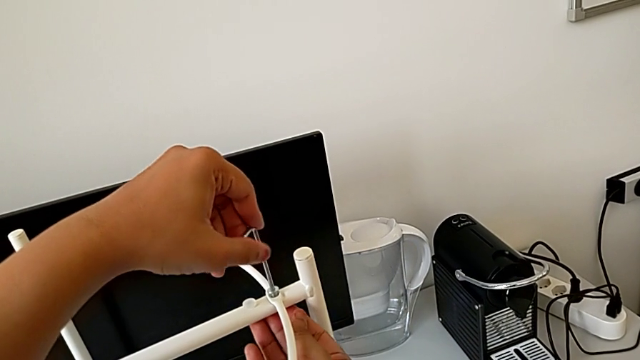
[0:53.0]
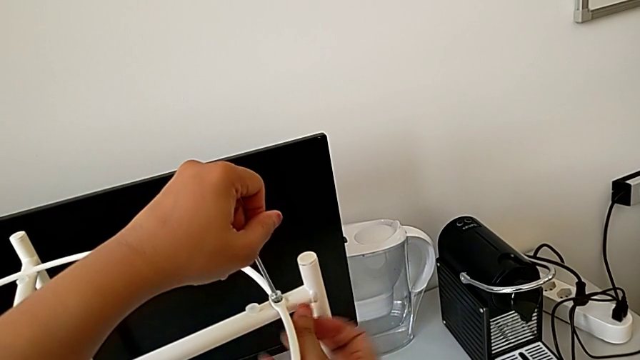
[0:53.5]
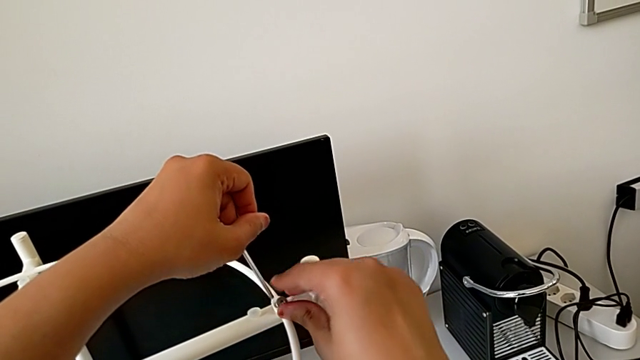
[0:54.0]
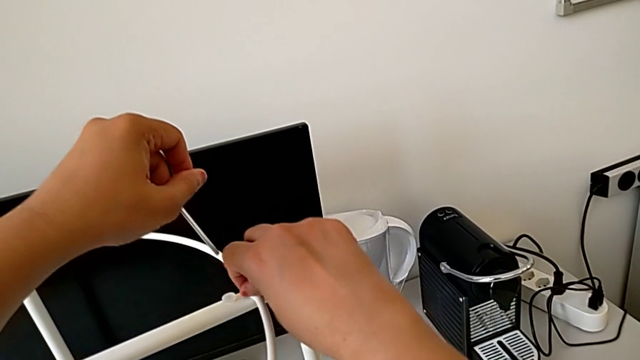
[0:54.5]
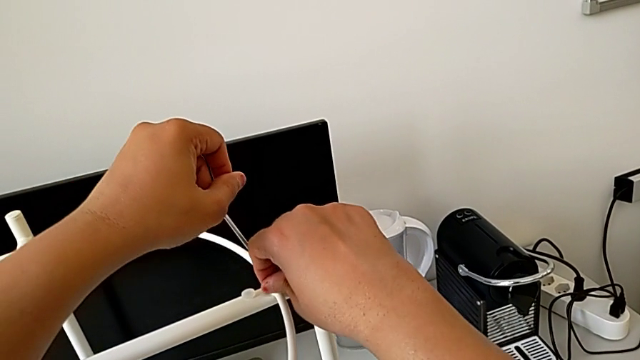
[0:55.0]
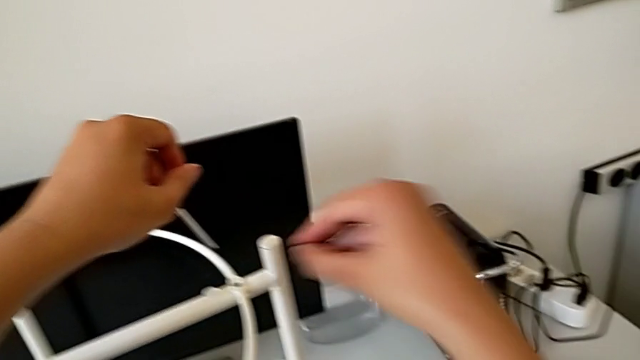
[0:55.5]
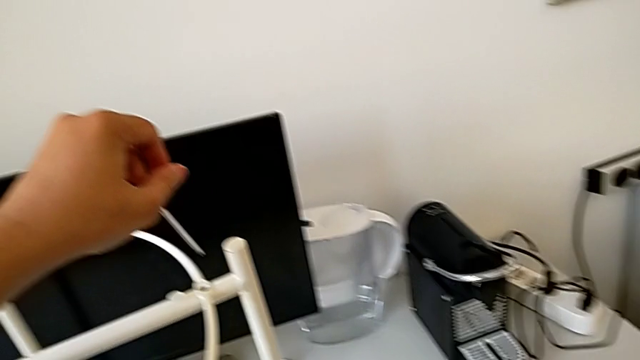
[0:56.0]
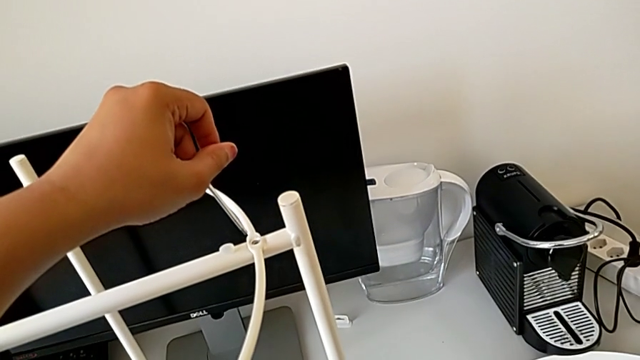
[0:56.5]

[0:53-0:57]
The camera wearer is starting to disassemble the table using an allen screw. They withdraw the Allen wrench, disassemble the hex socket head and place it.

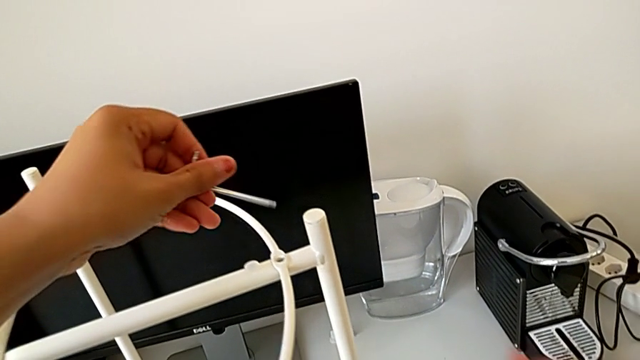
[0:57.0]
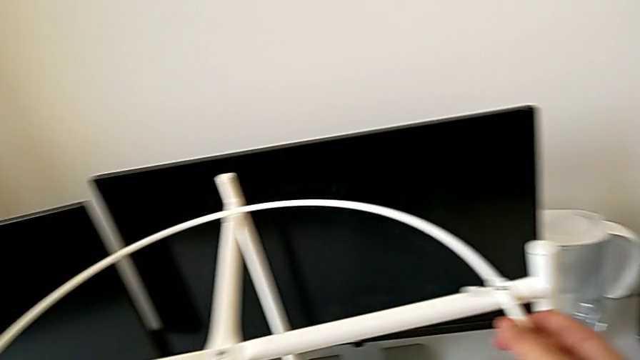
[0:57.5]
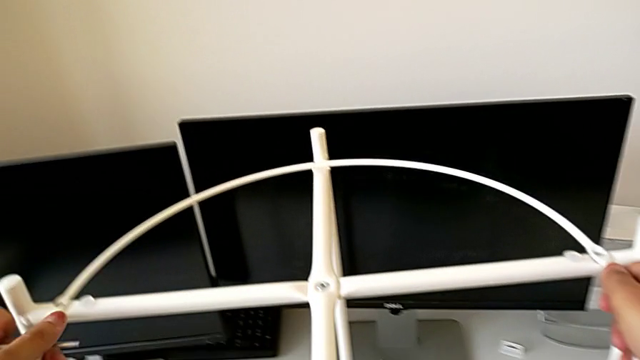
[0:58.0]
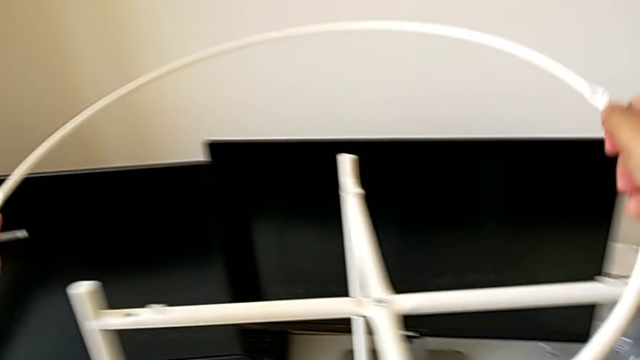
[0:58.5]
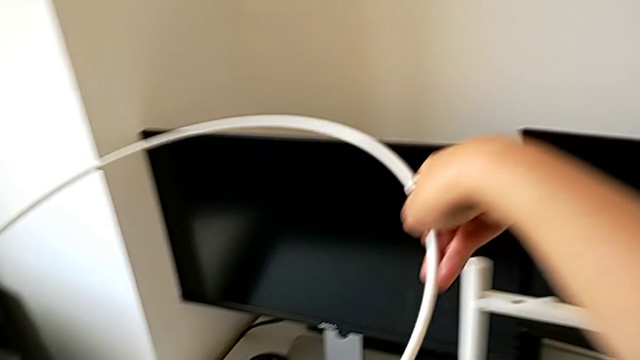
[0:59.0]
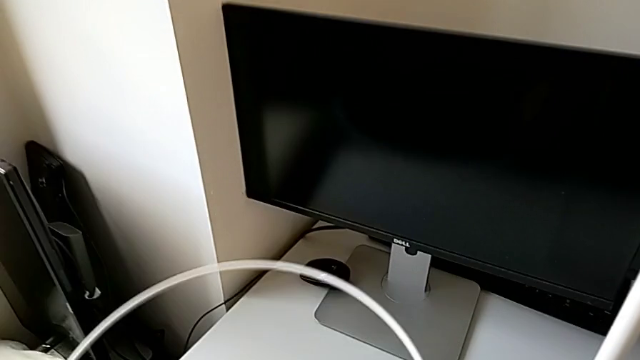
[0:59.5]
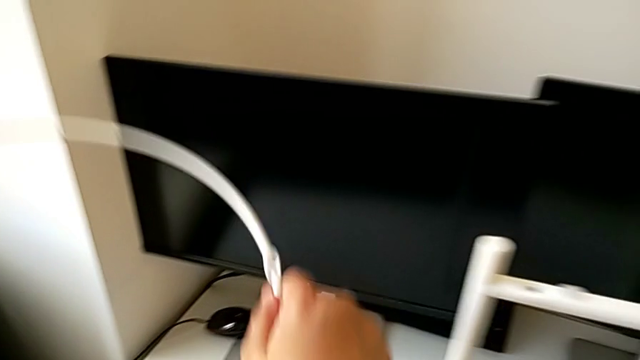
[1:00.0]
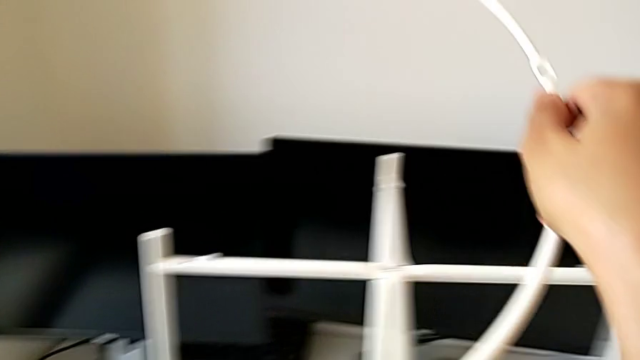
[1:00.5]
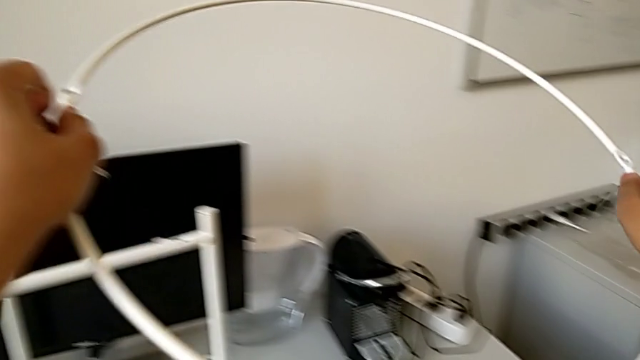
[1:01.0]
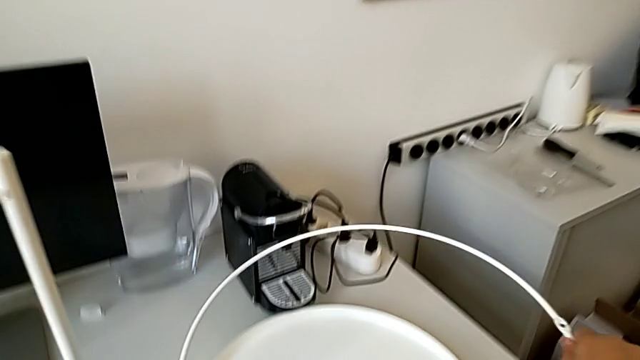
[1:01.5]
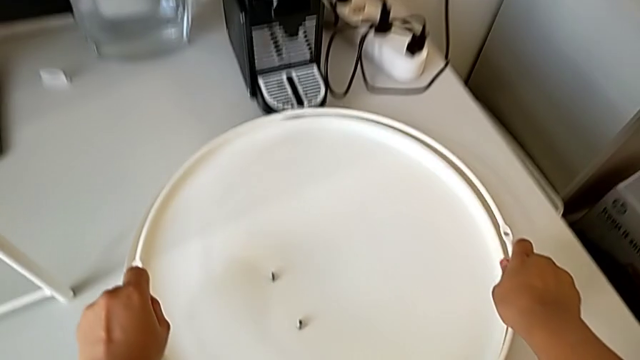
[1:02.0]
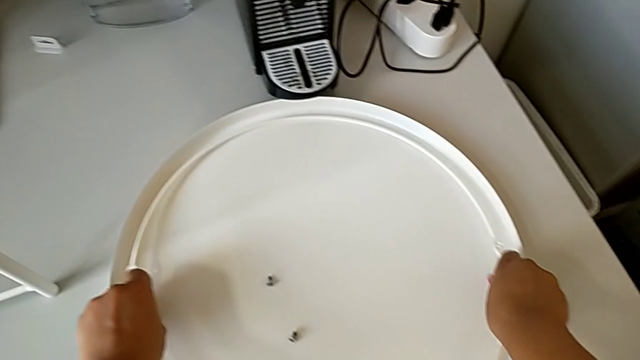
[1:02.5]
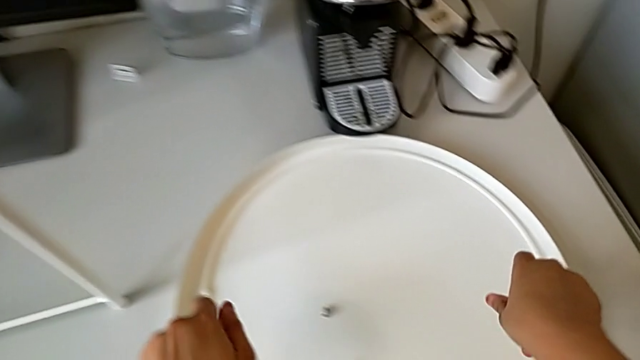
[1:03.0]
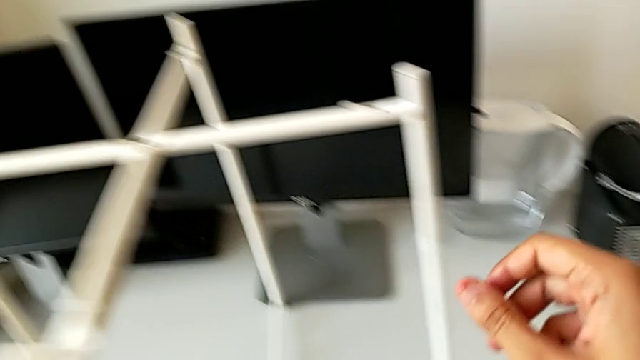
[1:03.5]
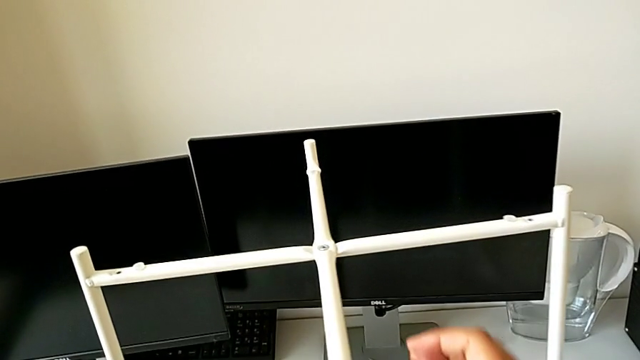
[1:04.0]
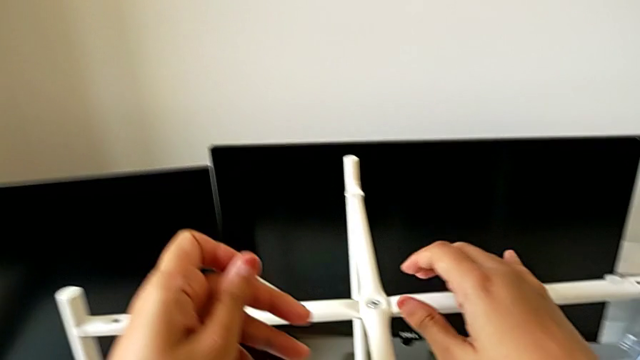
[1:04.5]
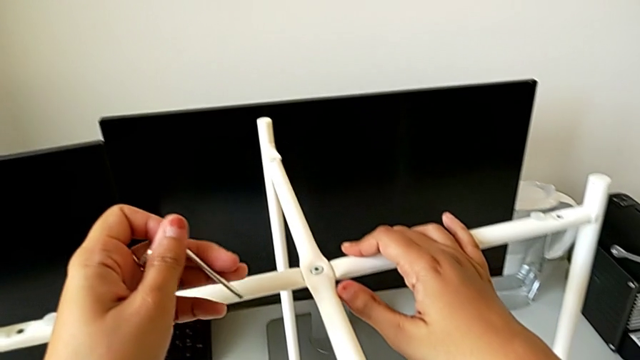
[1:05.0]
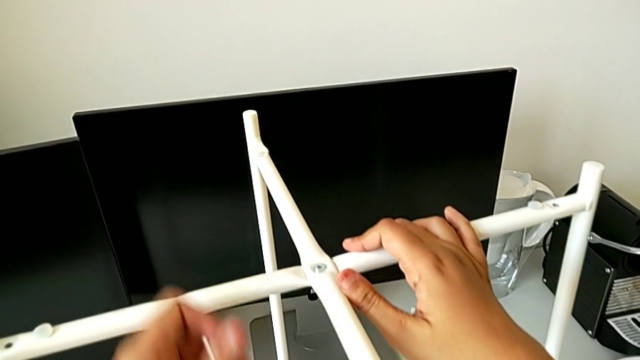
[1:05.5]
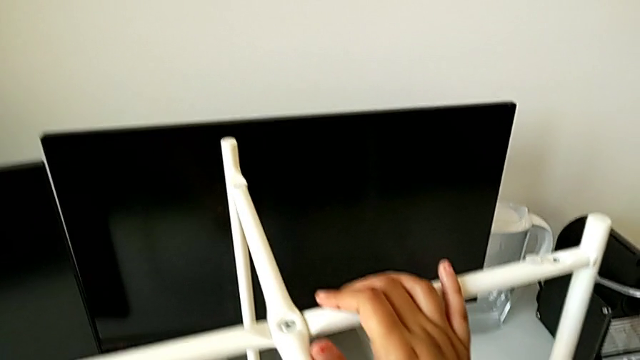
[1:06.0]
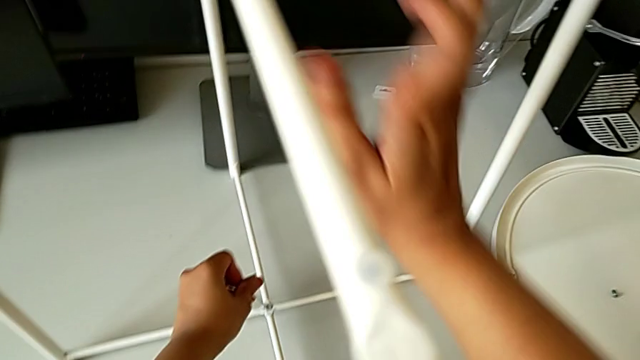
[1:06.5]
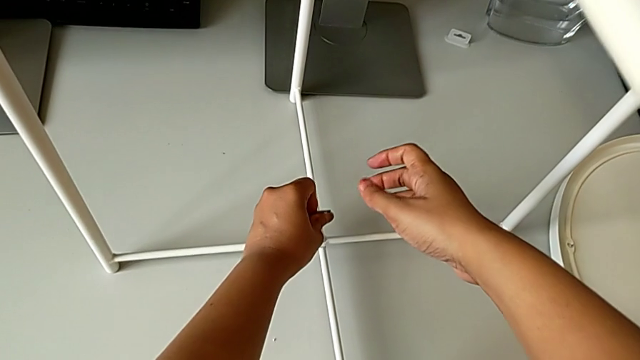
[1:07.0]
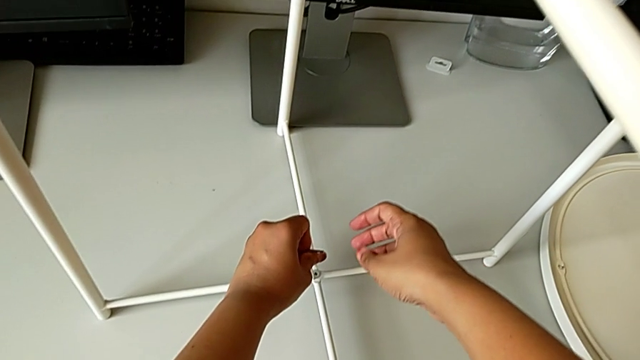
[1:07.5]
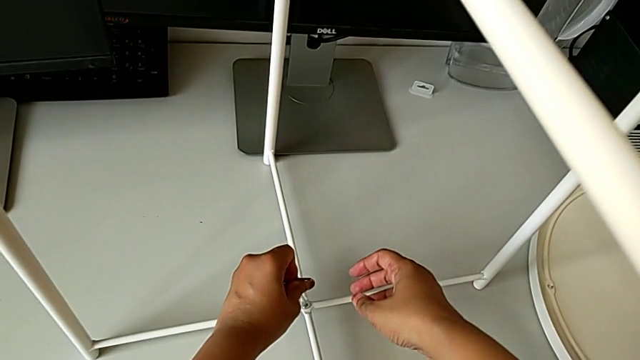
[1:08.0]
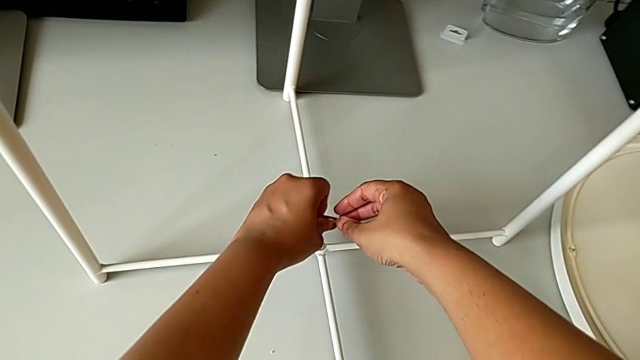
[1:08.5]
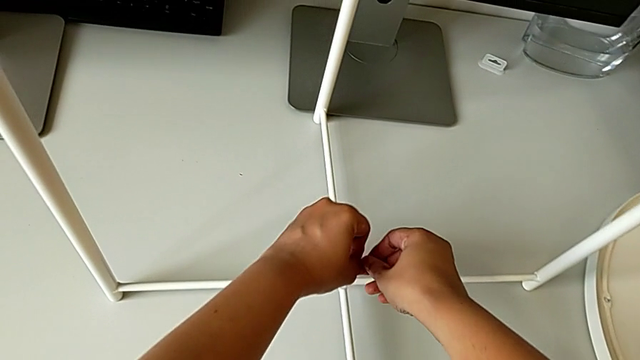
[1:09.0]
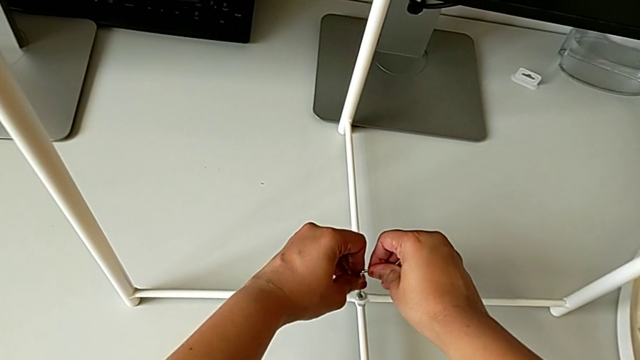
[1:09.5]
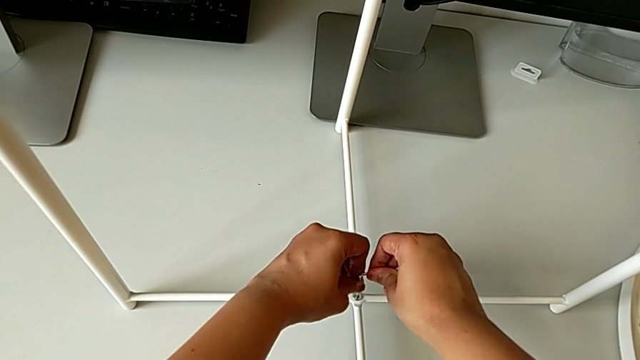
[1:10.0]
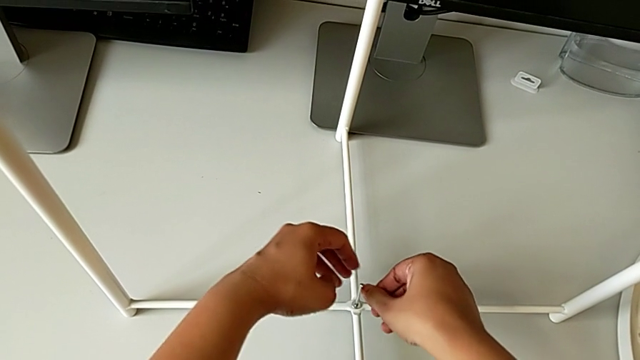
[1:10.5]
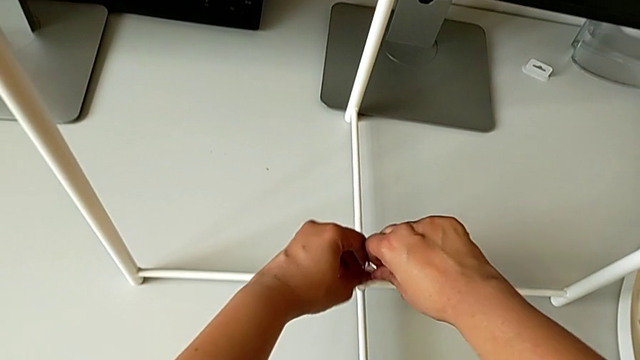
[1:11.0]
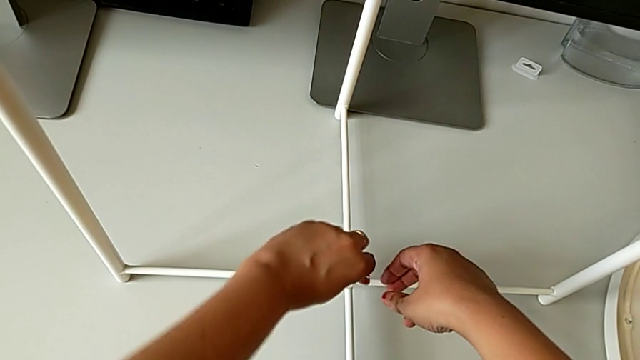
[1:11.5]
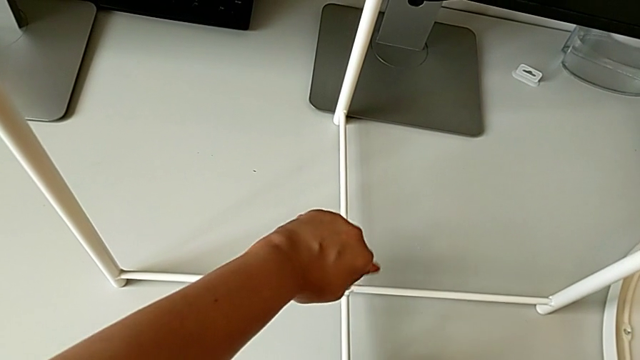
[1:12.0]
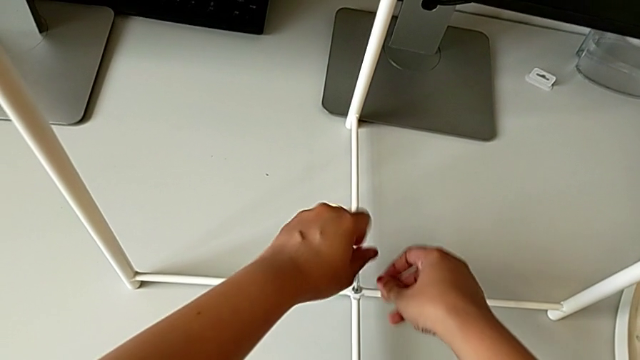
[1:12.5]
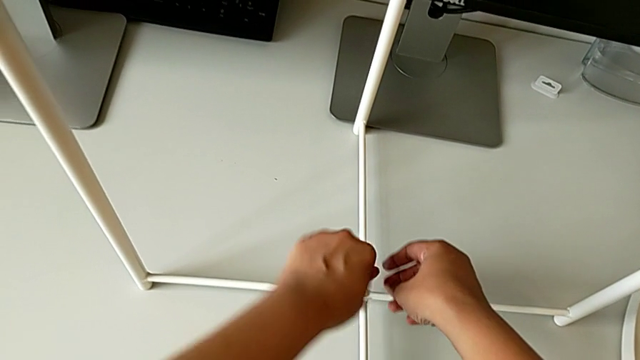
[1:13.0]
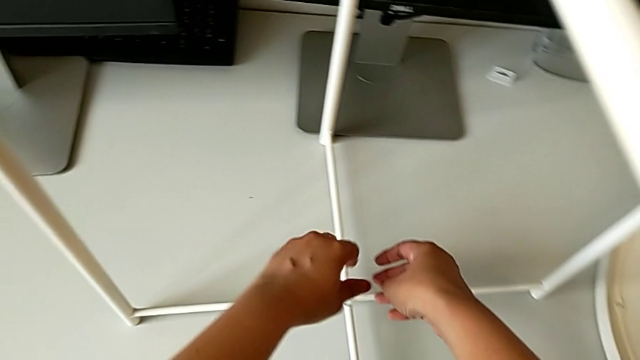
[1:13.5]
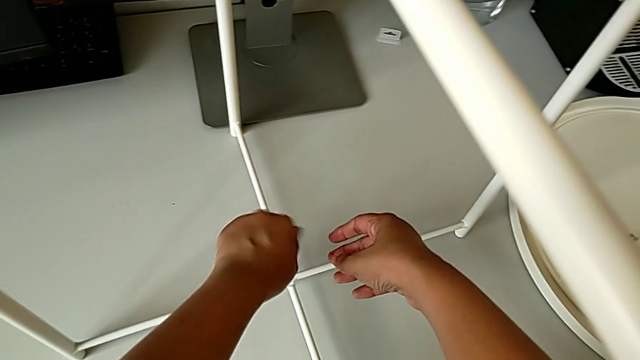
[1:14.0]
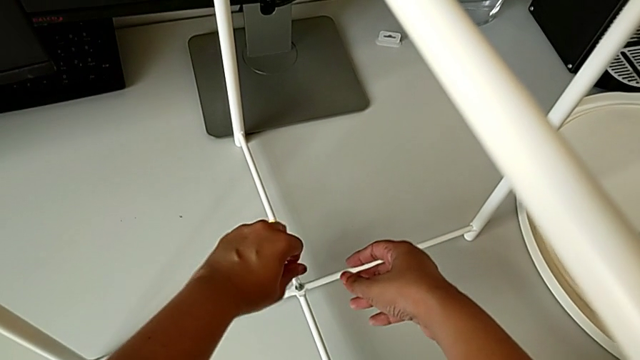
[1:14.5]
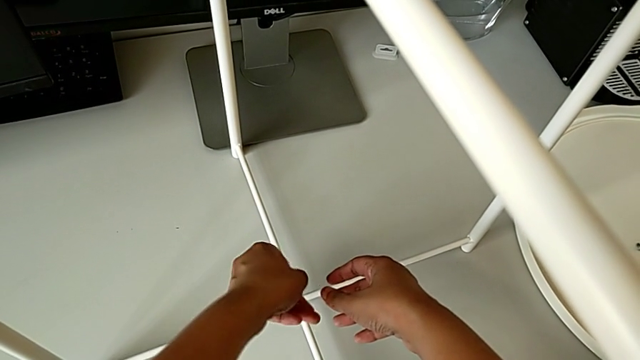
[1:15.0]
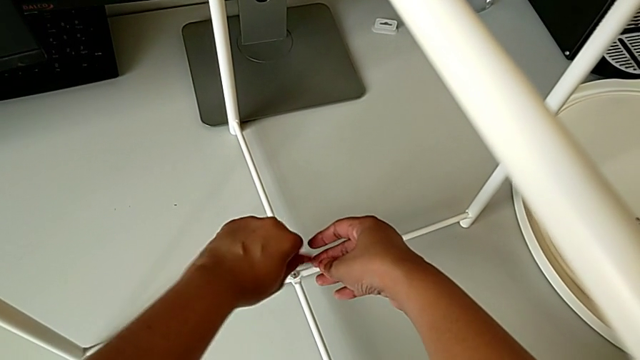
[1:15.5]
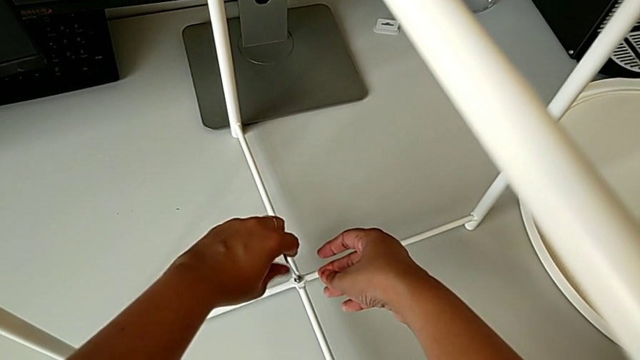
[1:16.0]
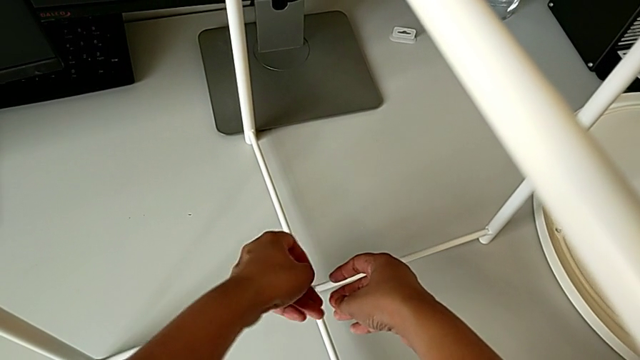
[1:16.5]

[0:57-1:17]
The camera wearer is continuing to unscrew the screw at the bottom of the table. They disassemble the circle, place it, approach the hex socket head, insert the Allen wrench and begin to unscrew the hex socket head.
